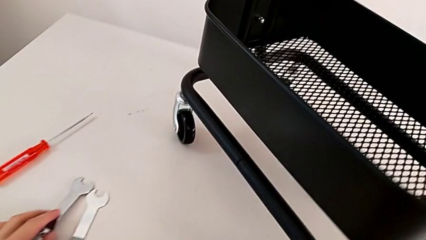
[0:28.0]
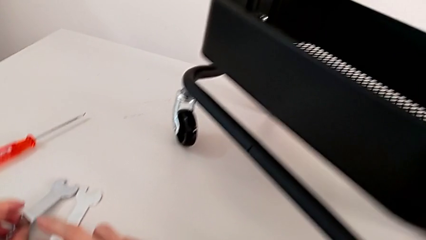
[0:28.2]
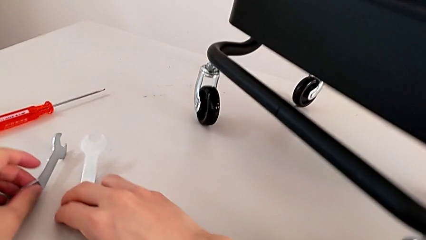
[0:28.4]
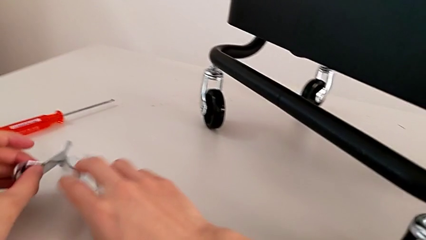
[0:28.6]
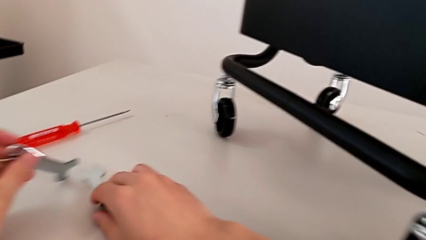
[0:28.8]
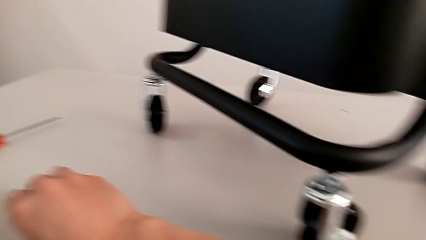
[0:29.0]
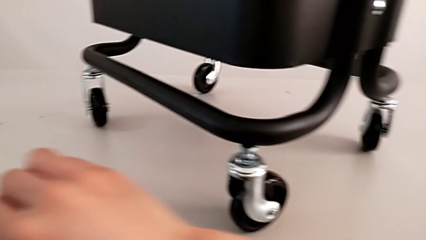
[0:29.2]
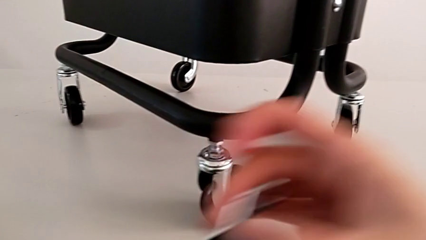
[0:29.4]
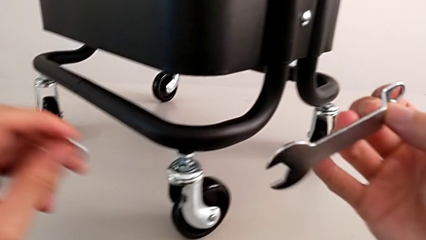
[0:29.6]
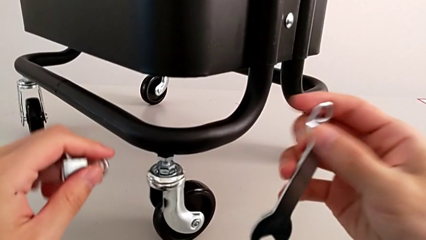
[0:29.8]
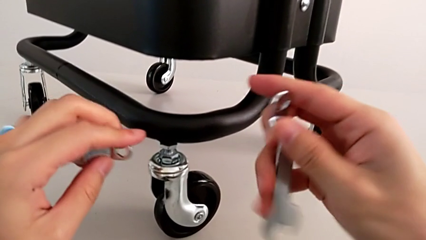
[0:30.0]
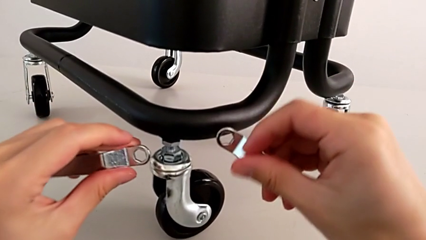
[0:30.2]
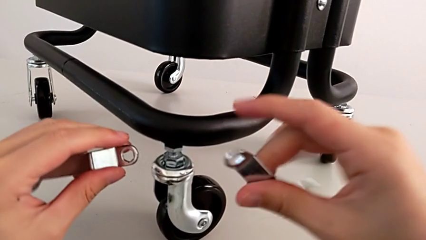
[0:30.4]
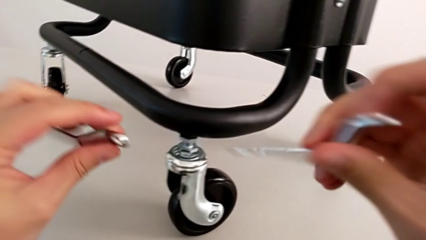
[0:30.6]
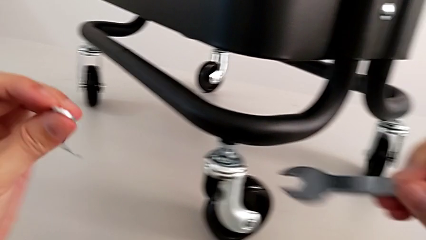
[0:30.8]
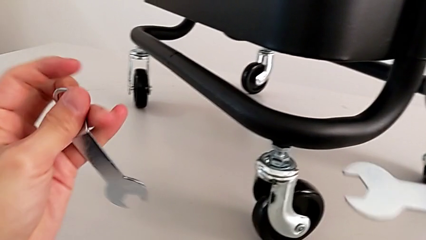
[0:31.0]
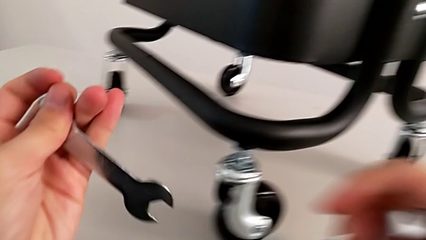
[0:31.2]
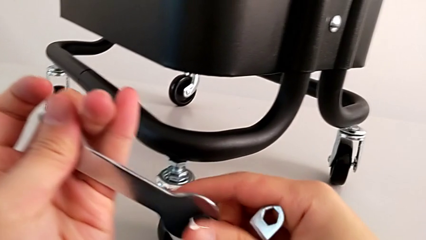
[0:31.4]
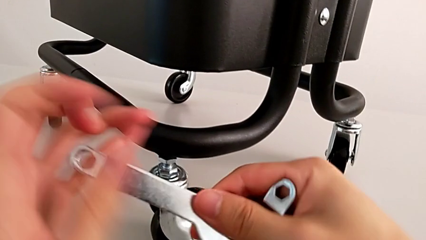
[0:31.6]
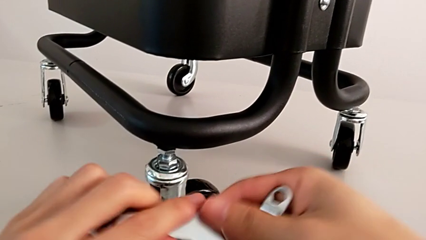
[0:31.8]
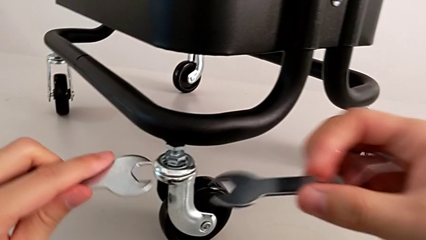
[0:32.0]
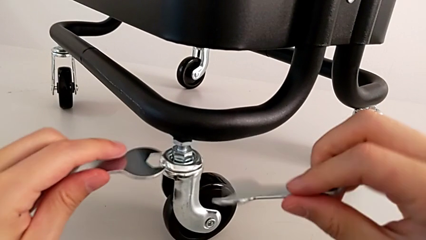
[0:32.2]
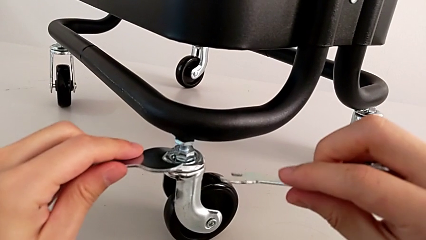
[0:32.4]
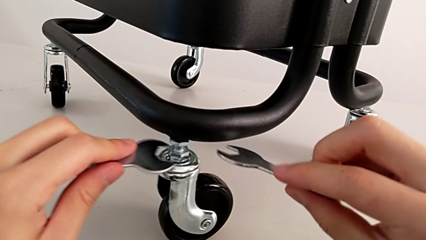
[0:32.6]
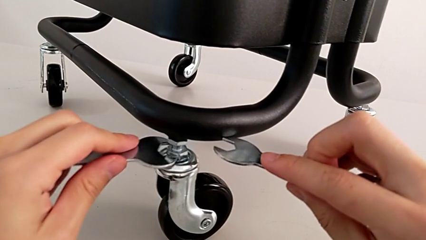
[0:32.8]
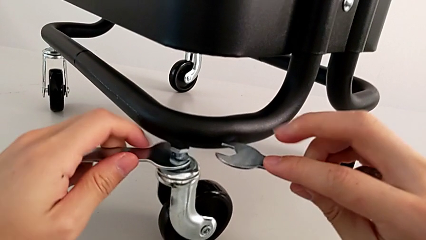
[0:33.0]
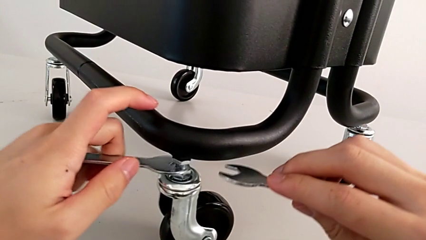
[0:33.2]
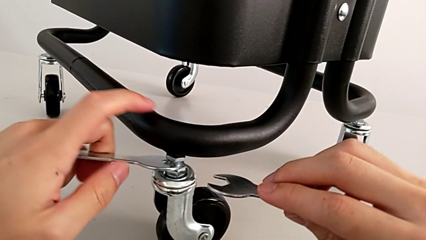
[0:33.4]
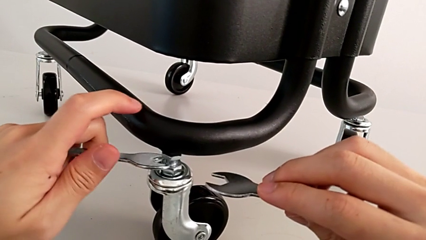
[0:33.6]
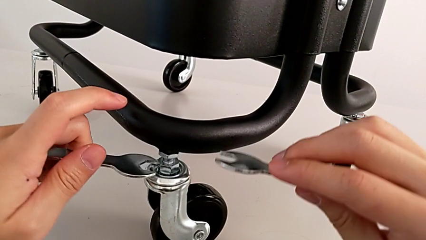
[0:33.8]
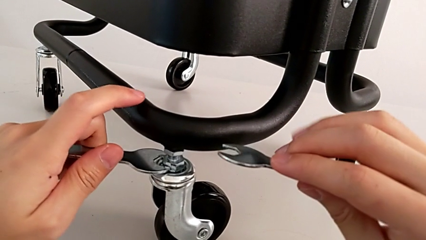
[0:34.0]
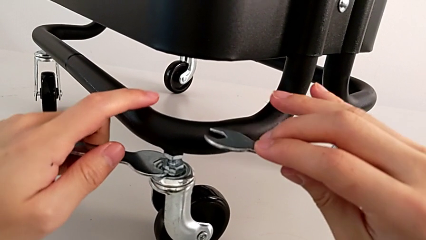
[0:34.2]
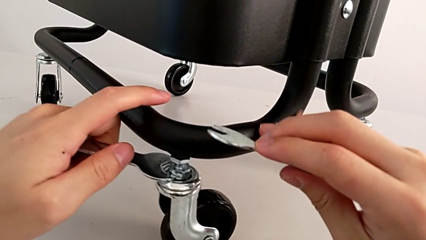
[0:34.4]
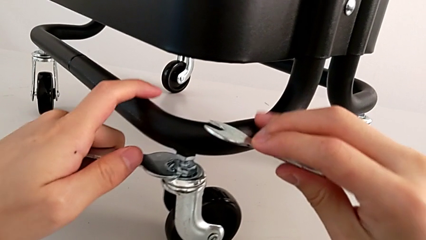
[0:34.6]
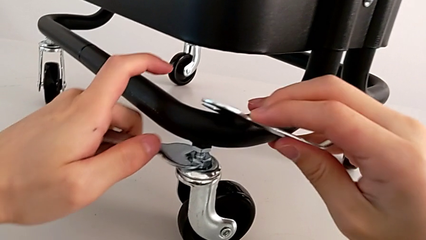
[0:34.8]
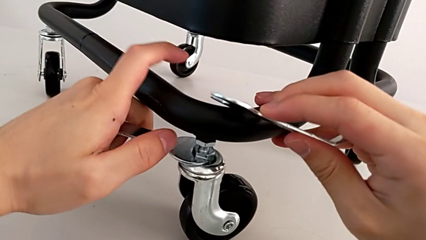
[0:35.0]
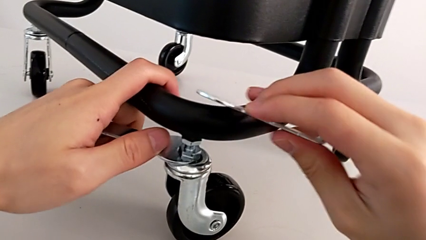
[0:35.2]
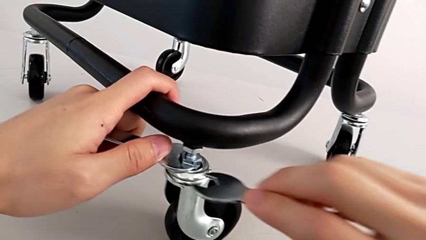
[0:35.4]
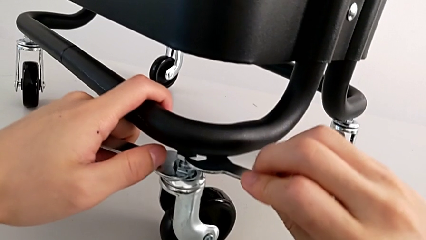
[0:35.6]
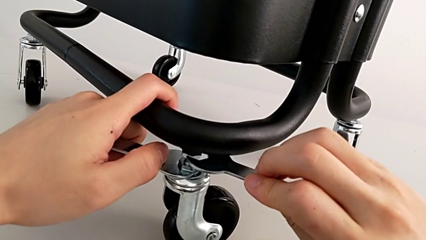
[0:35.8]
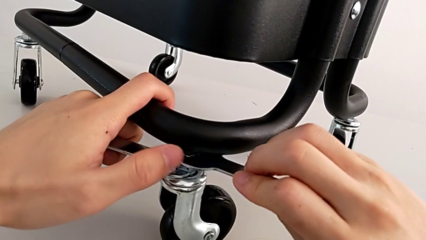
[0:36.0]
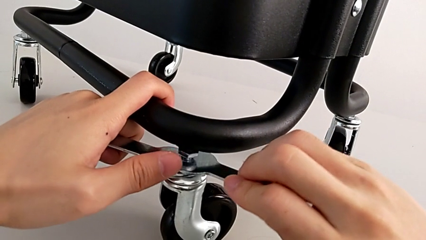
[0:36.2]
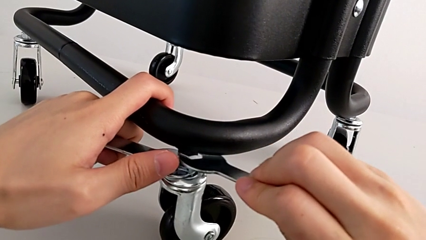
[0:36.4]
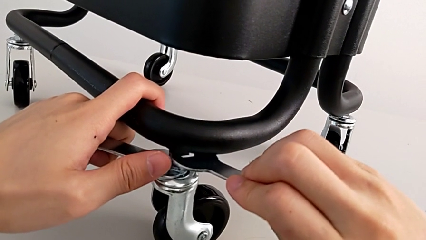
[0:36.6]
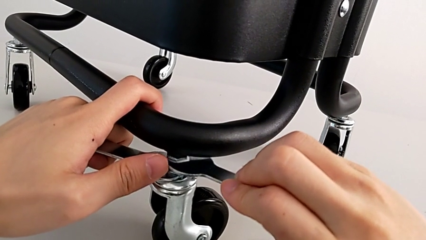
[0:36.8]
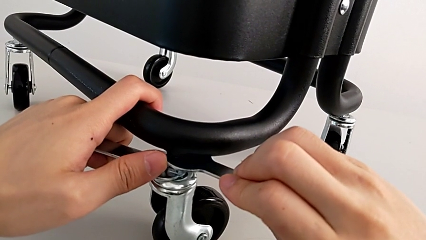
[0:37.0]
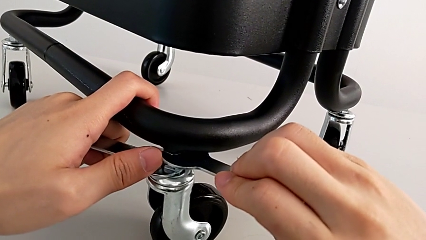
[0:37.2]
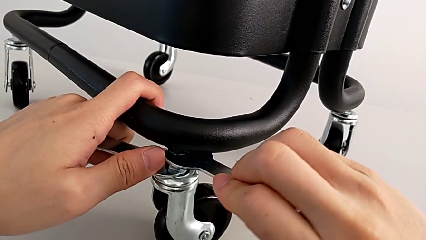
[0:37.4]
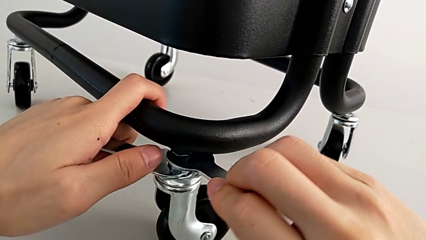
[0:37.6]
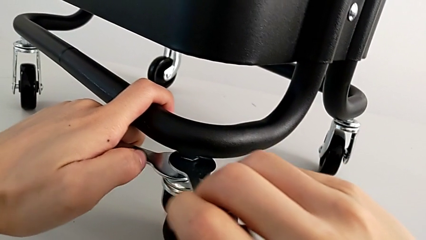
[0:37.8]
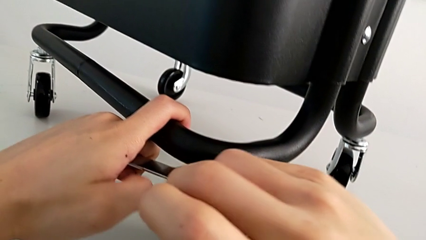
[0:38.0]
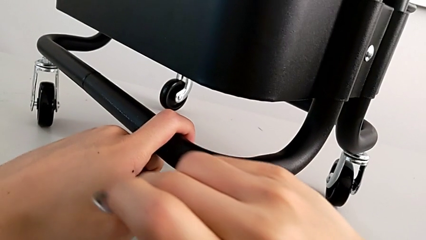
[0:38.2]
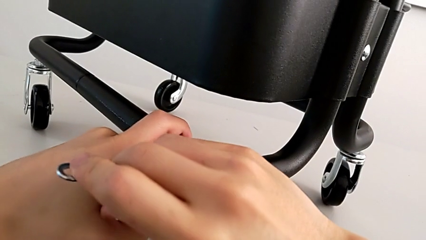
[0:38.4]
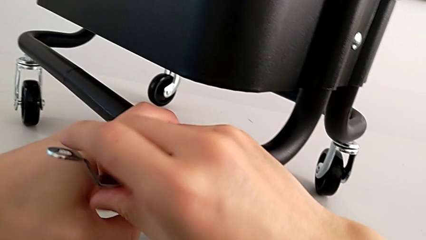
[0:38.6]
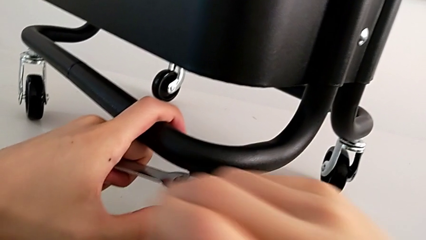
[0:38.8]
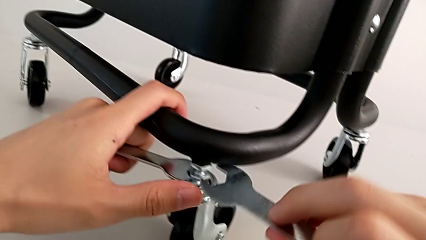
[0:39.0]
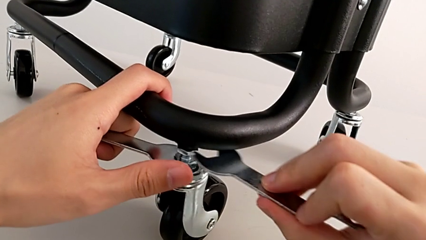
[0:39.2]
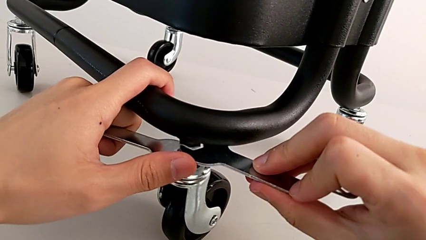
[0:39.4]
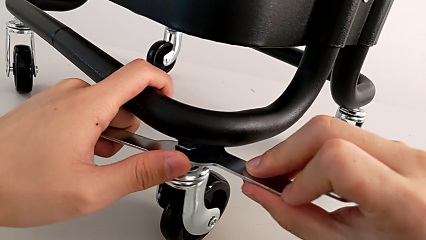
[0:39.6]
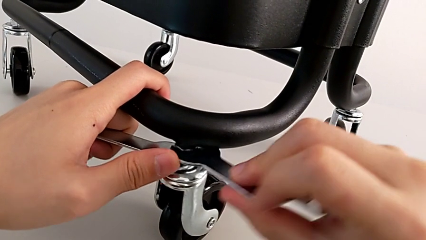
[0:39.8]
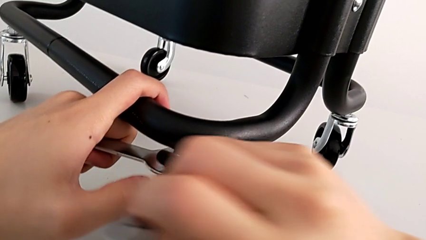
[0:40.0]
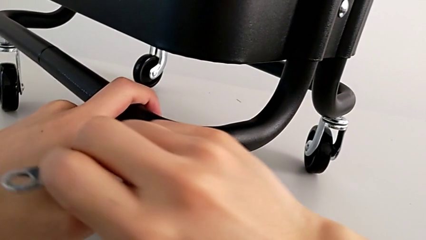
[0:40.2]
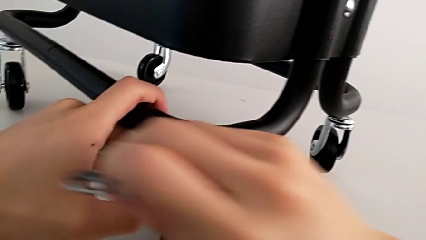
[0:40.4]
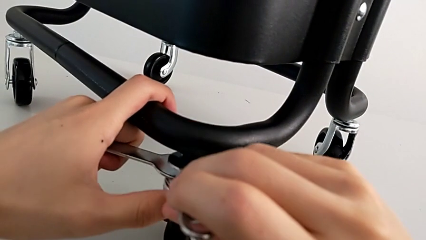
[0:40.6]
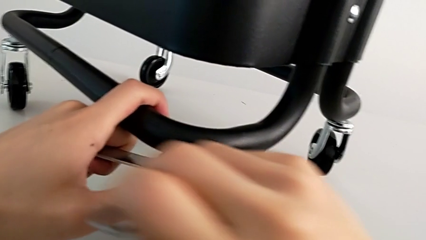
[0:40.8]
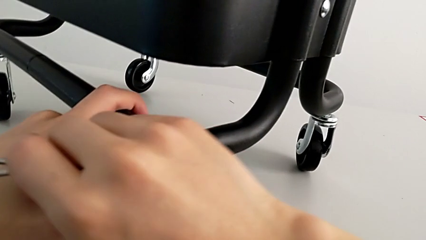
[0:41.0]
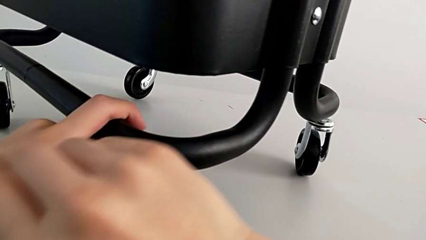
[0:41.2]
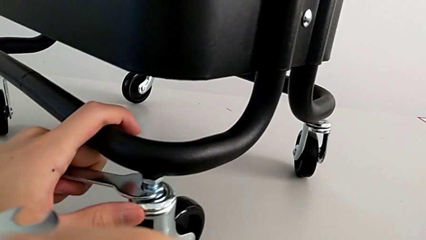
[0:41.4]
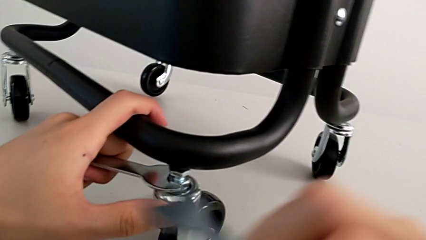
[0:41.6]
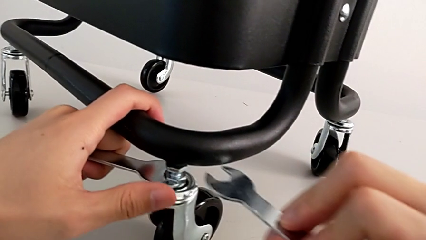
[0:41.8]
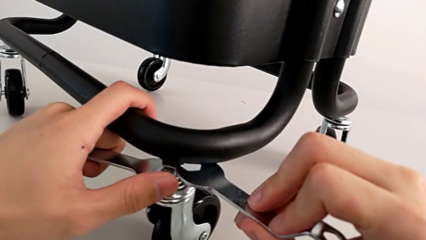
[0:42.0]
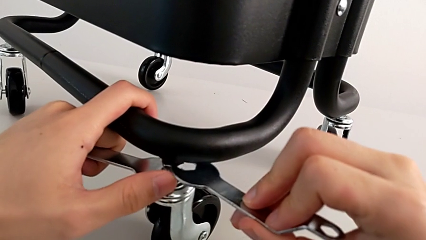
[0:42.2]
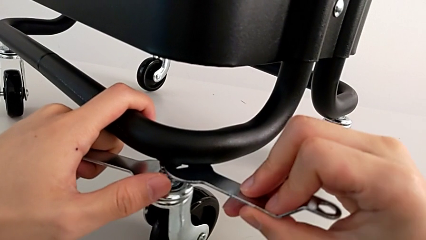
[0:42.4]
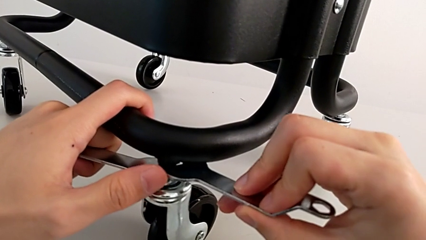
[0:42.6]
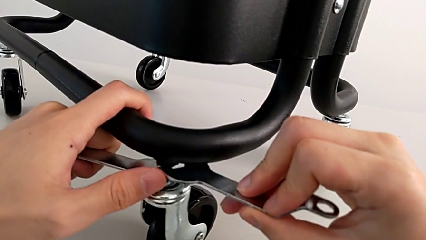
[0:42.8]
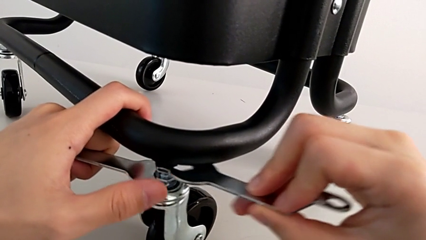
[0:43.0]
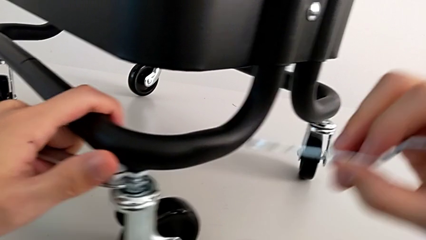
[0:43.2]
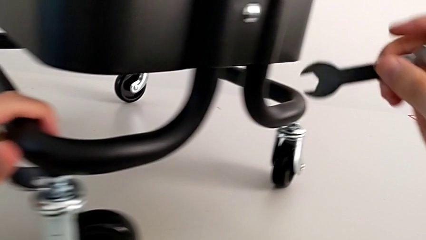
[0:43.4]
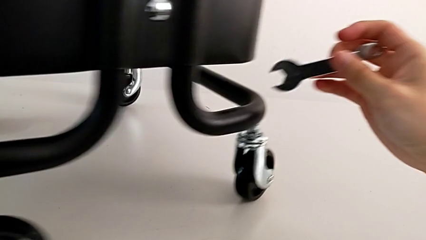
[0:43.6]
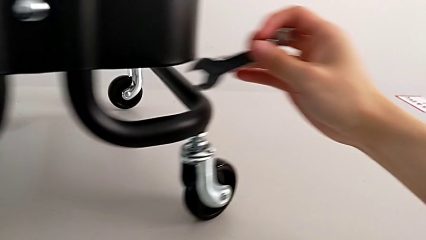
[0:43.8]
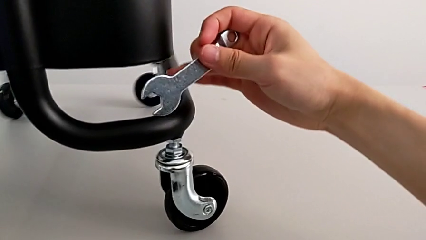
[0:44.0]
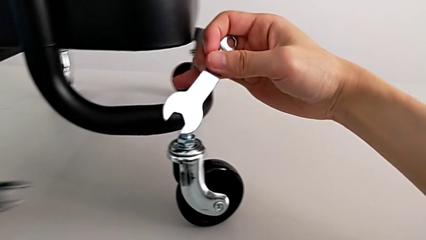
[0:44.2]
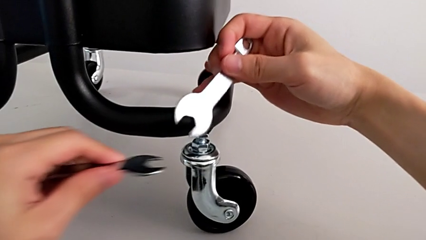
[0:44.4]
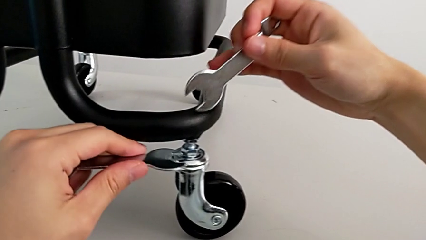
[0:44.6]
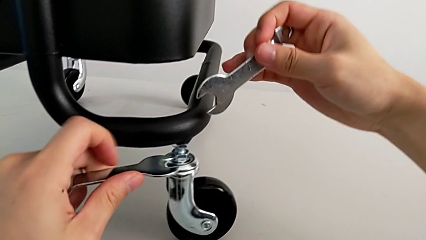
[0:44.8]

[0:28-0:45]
The camera wearer is unscrewing the wheels. They unscrew the first wheel.
